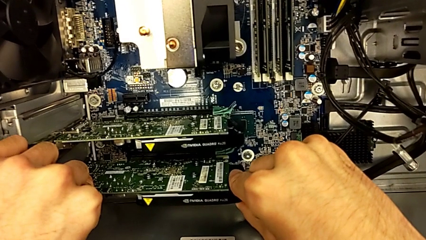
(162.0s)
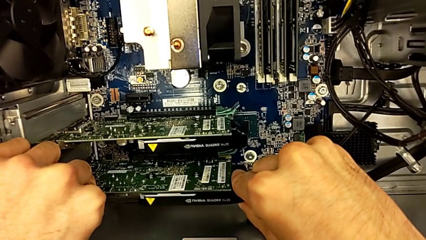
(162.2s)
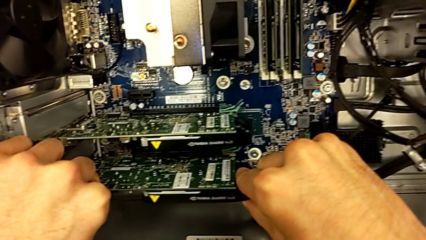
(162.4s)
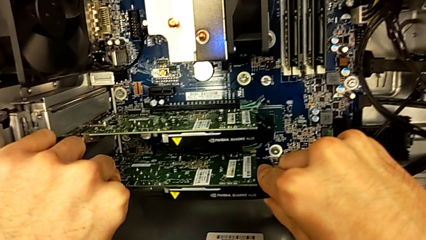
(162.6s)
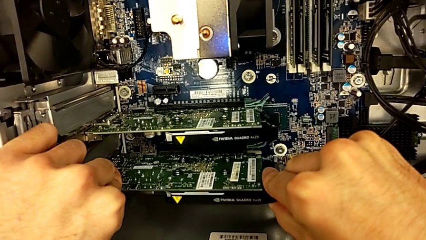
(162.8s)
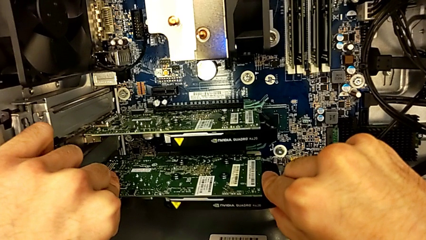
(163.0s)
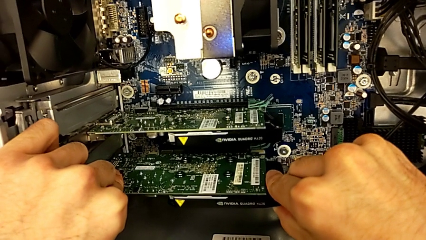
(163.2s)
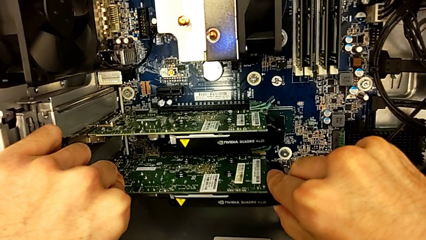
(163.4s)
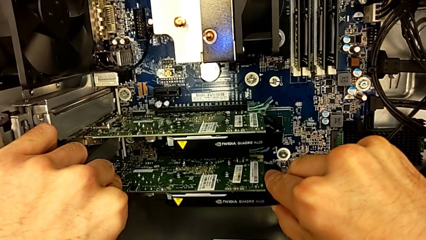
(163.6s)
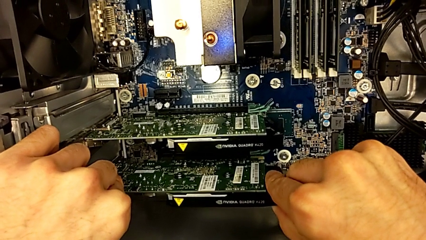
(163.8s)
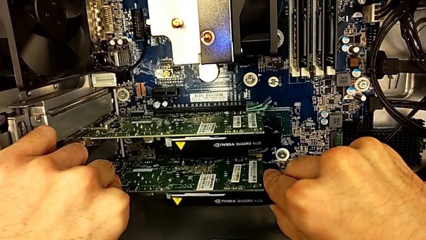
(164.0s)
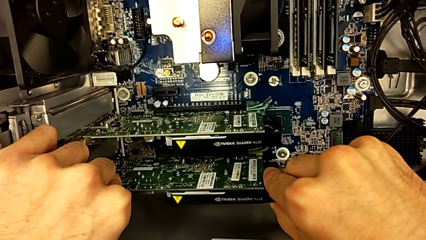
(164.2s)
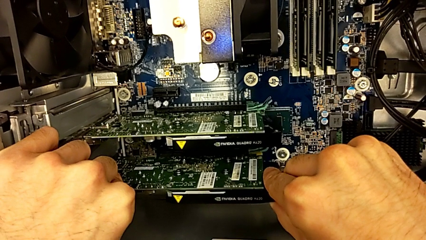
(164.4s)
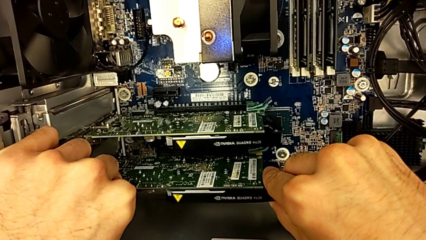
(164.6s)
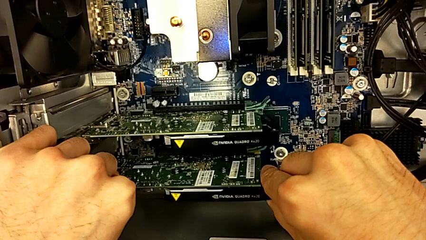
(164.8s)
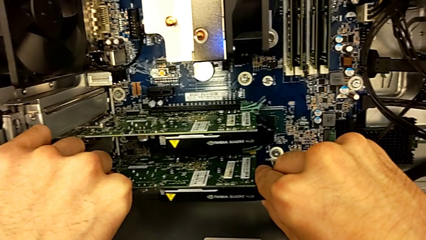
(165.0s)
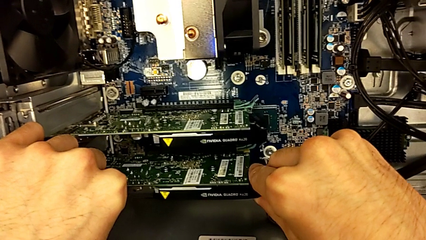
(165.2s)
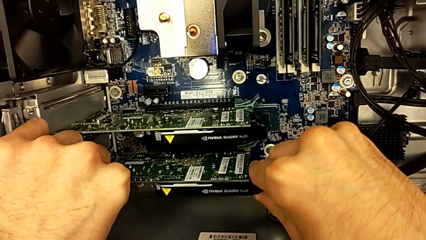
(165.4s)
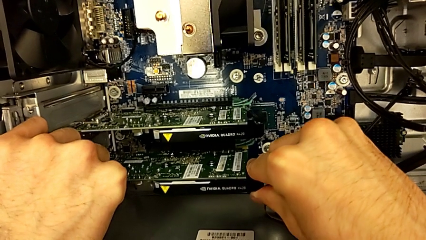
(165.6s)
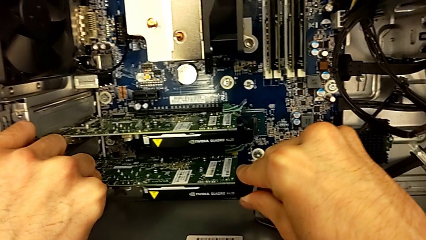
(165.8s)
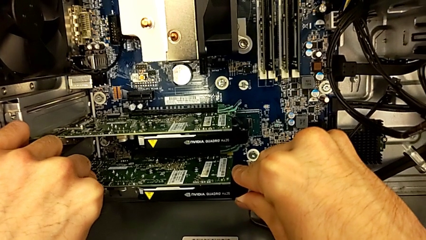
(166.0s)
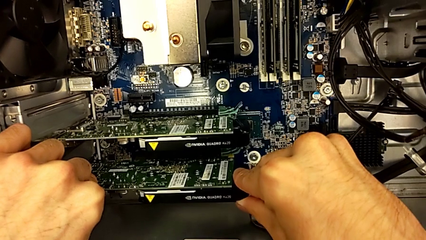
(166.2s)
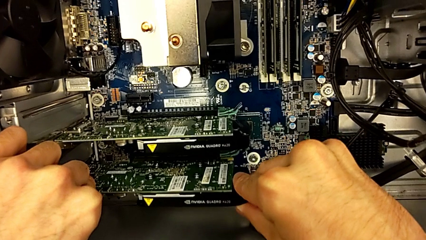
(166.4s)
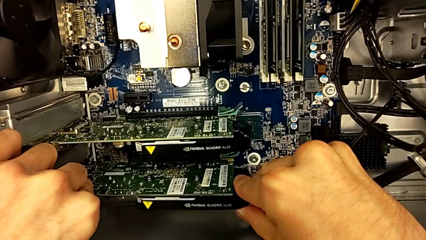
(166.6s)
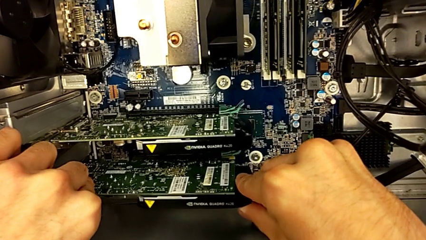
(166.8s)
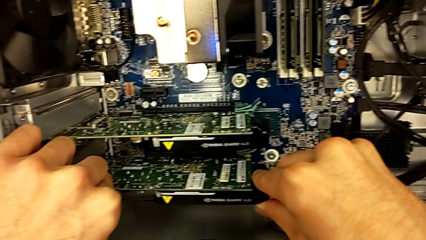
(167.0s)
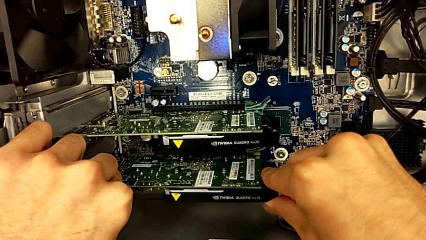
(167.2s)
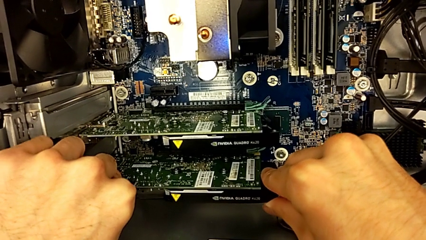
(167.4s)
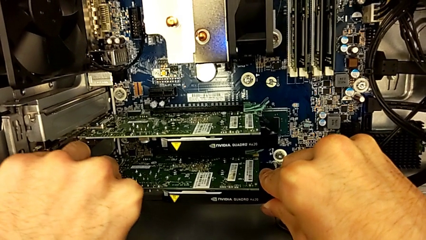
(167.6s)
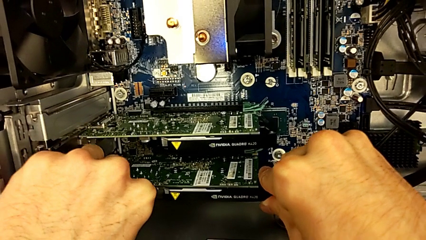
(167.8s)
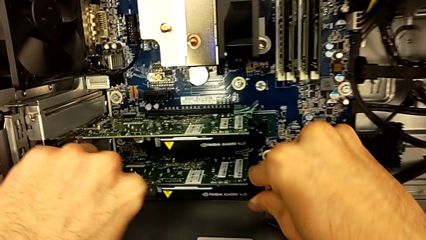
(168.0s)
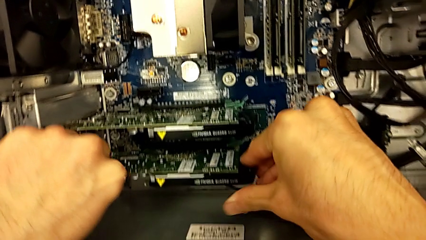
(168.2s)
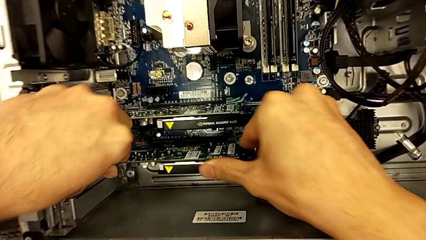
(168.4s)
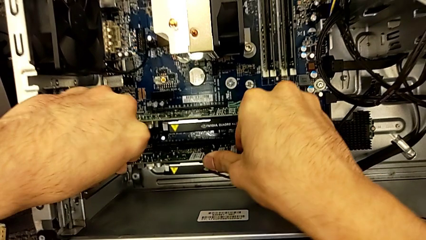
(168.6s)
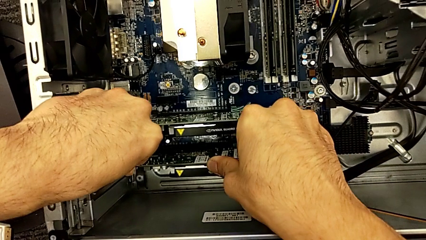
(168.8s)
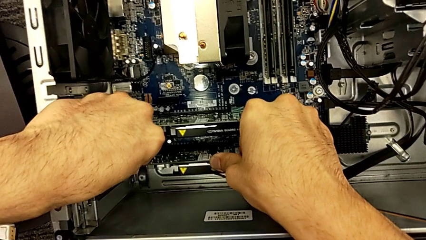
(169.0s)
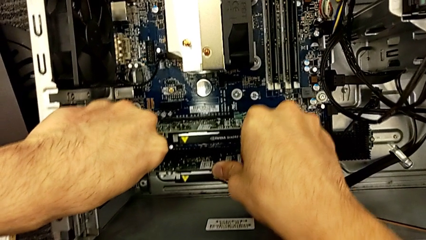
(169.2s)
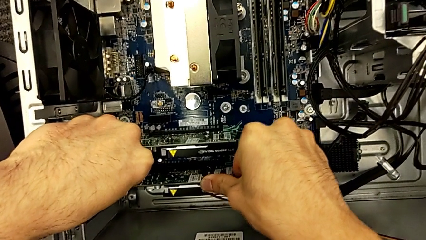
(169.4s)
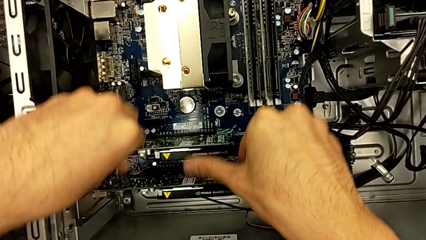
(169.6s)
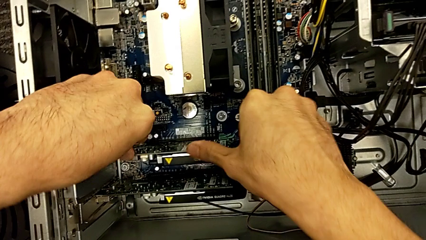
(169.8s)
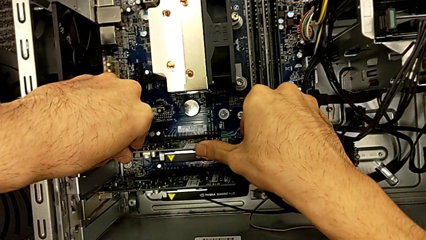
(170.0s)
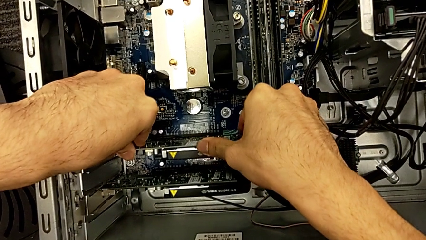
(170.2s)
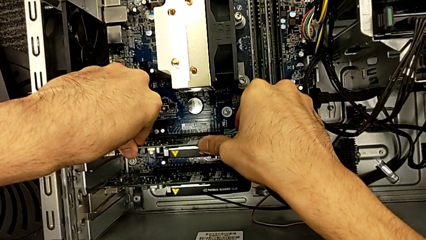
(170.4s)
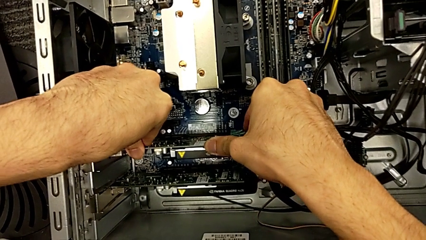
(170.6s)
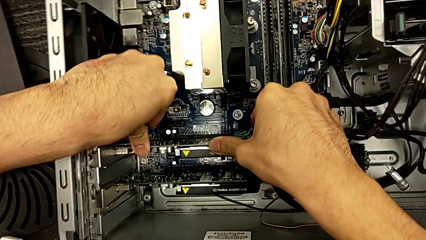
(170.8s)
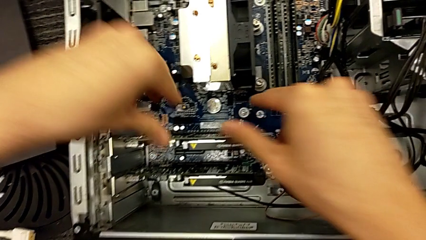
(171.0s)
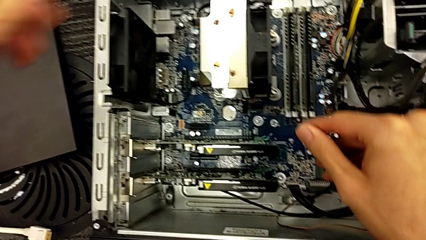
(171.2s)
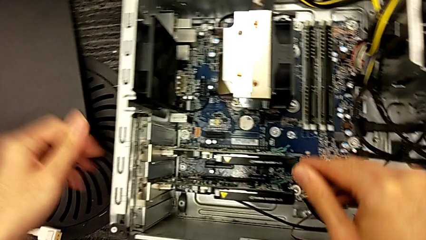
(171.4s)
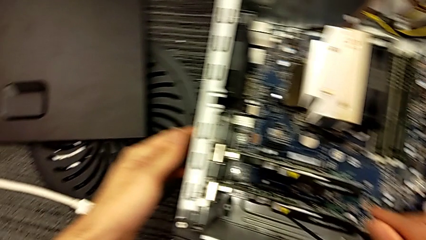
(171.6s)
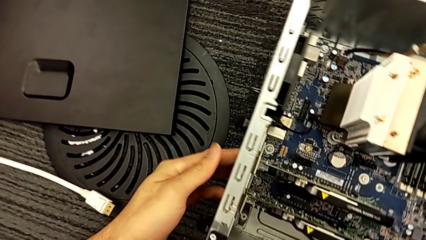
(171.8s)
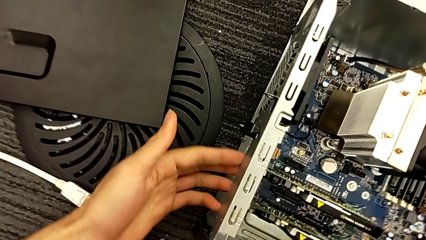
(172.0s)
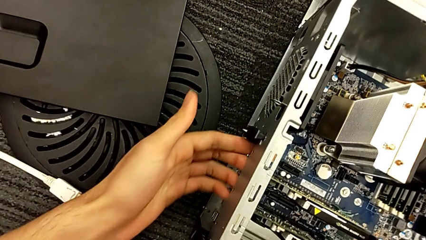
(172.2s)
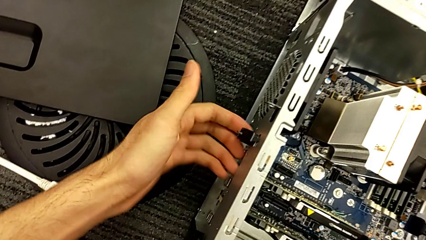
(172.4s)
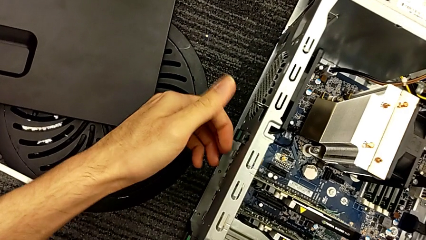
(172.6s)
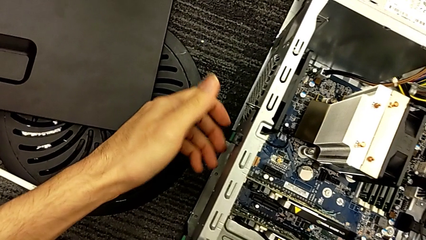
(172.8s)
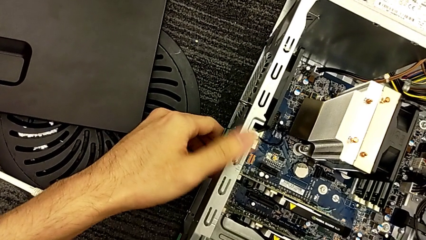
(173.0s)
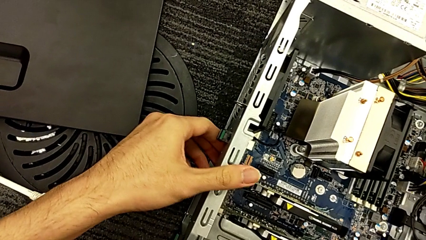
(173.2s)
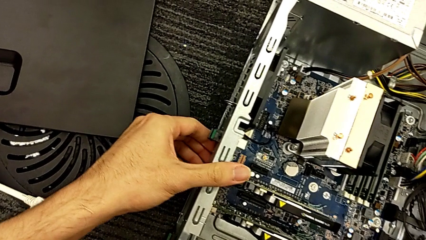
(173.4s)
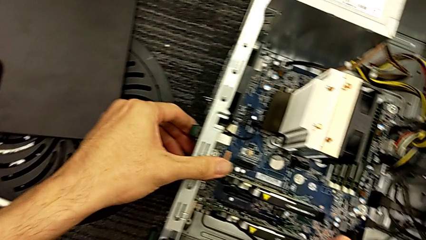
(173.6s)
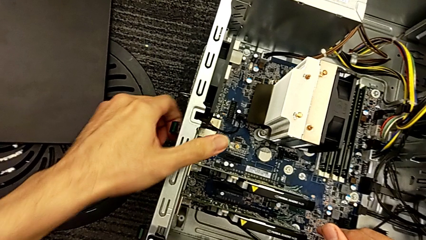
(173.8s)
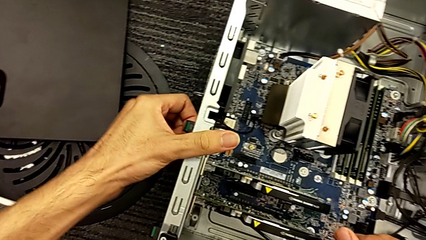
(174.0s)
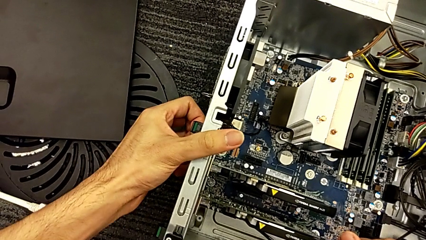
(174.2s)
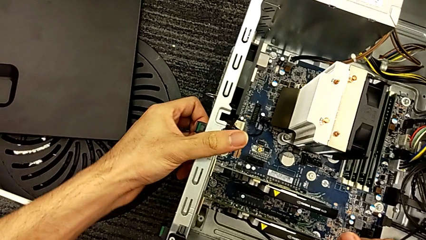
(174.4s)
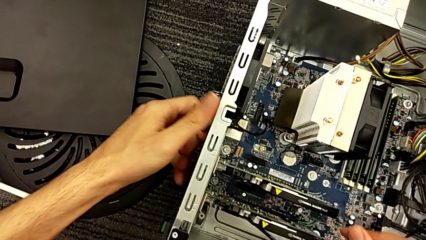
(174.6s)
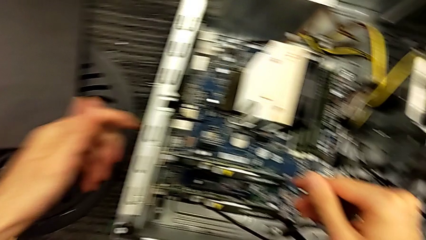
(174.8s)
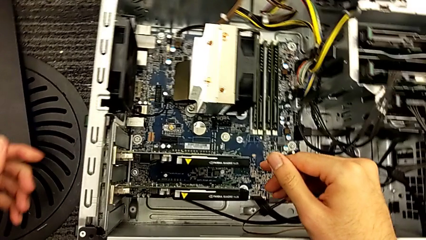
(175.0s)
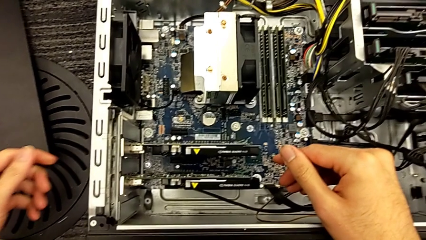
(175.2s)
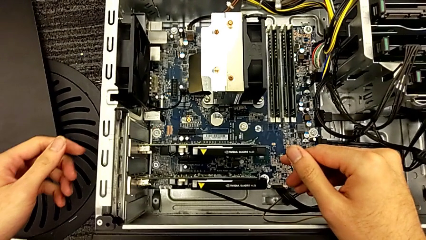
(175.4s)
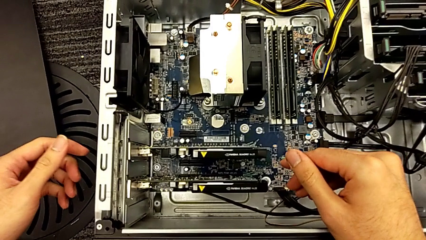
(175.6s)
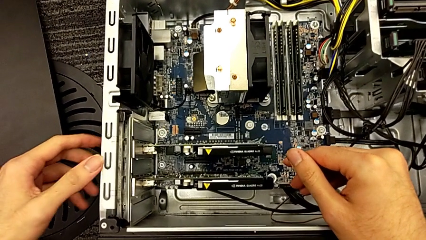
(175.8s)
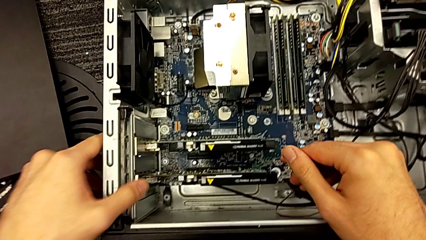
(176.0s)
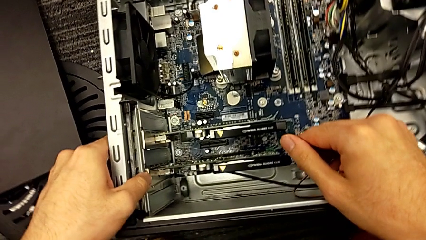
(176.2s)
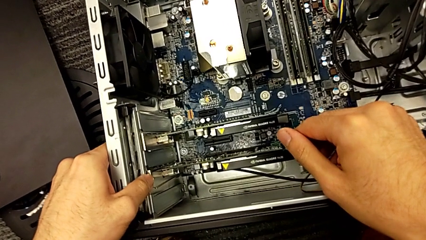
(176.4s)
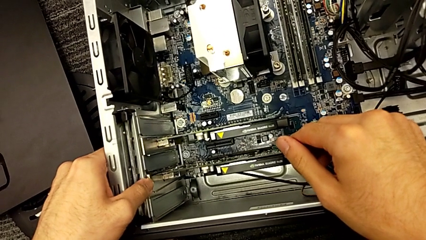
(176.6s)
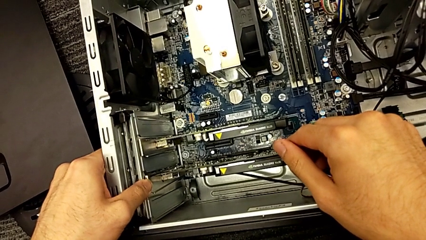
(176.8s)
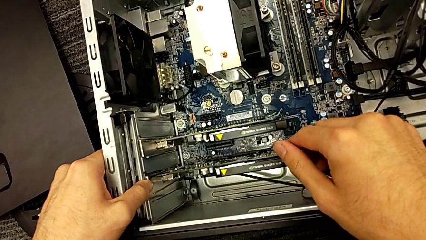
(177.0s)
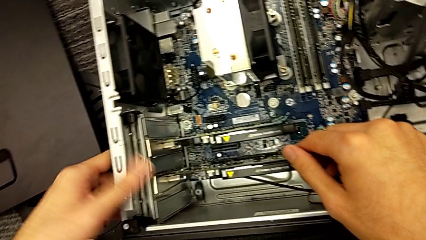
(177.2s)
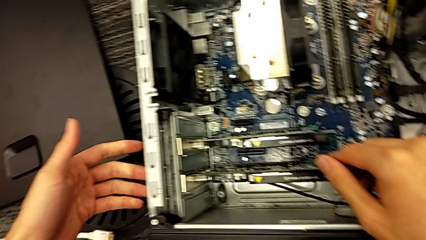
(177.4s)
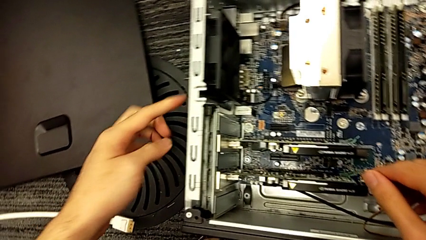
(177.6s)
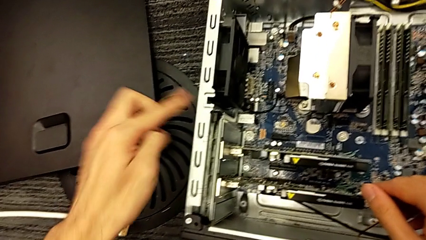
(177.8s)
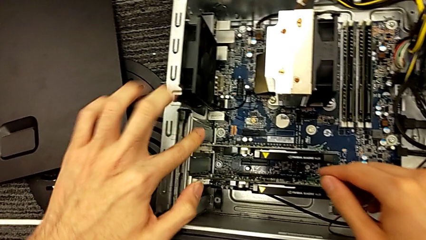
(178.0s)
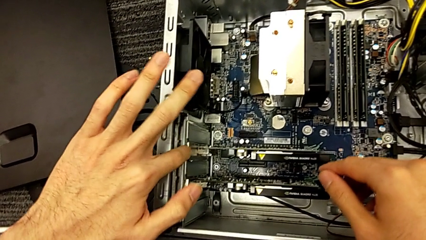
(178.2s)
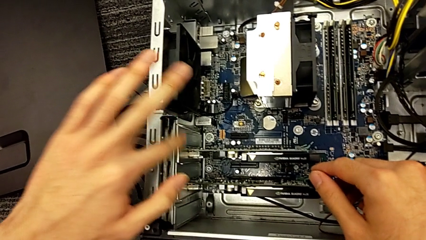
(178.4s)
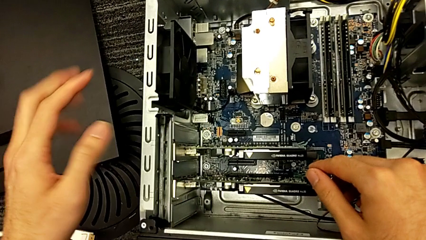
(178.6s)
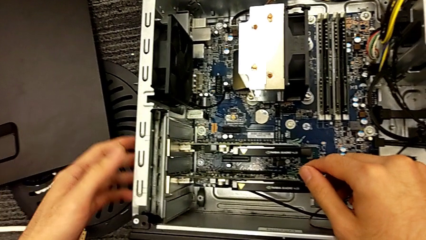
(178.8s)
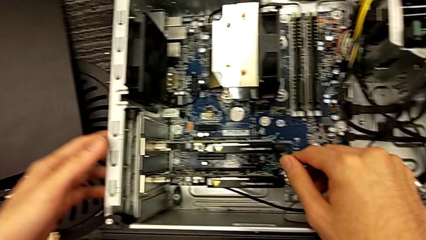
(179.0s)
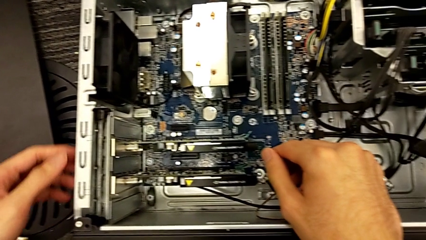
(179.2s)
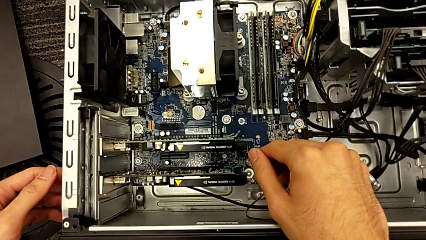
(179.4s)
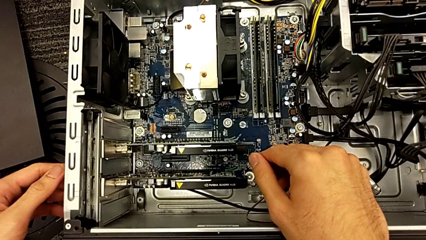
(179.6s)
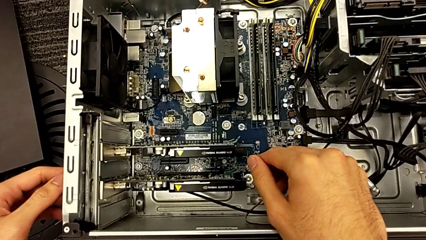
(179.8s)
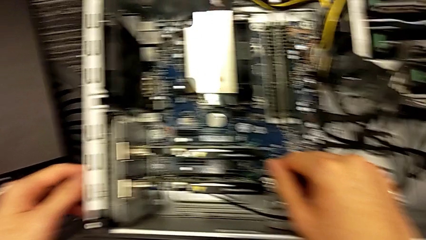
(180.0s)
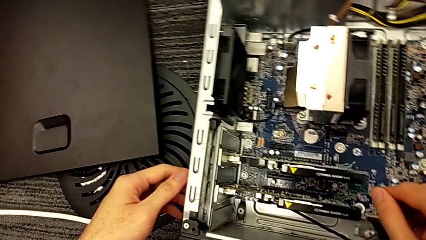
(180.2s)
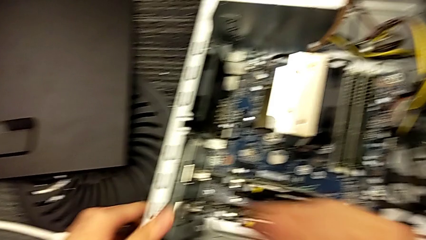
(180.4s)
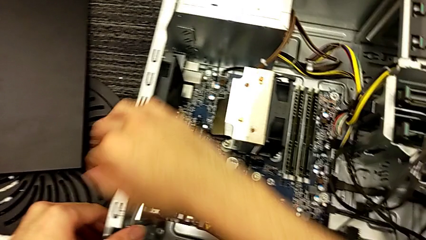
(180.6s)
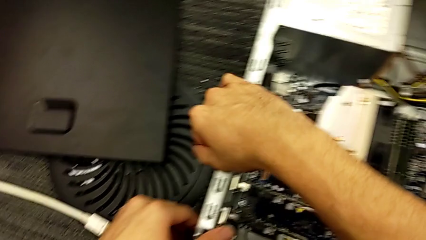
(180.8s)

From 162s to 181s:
The camera wearer is assembling the graphic cards. They keep assembling the graphic card and inspect the computer tower.
